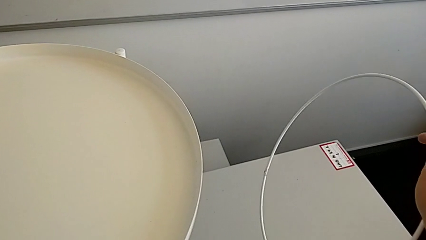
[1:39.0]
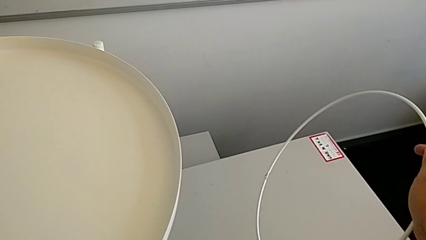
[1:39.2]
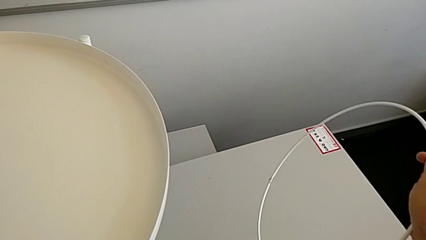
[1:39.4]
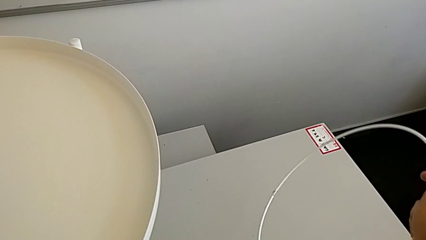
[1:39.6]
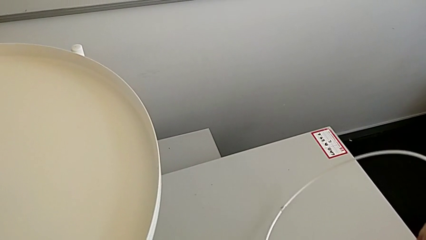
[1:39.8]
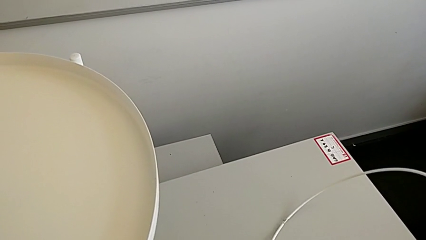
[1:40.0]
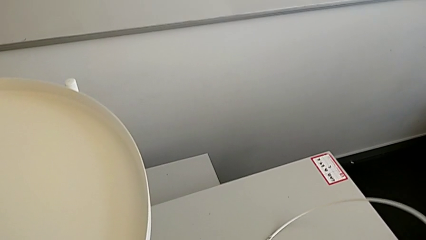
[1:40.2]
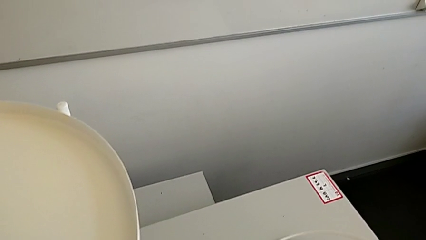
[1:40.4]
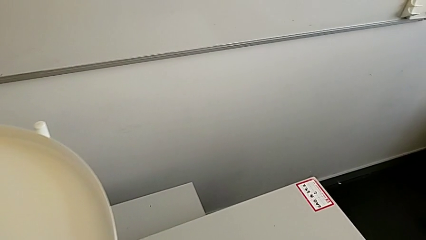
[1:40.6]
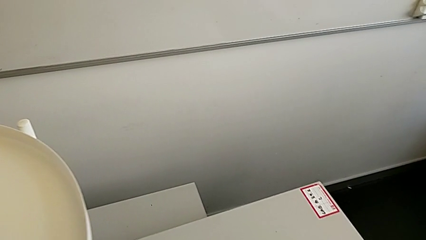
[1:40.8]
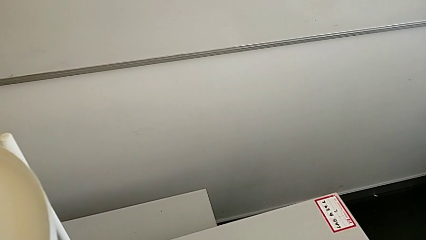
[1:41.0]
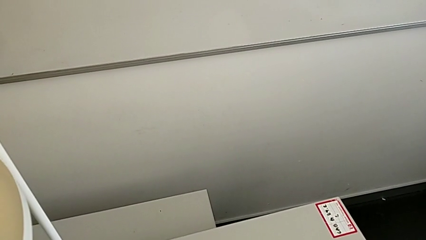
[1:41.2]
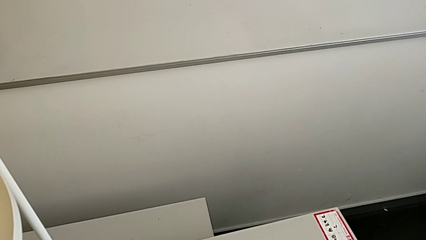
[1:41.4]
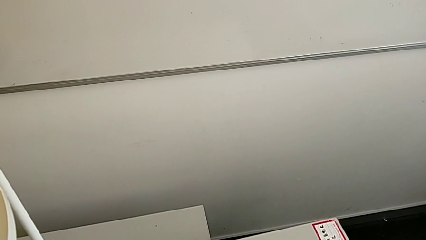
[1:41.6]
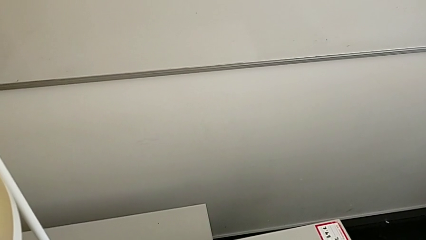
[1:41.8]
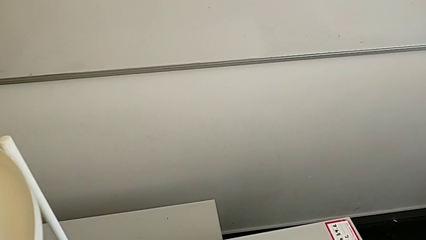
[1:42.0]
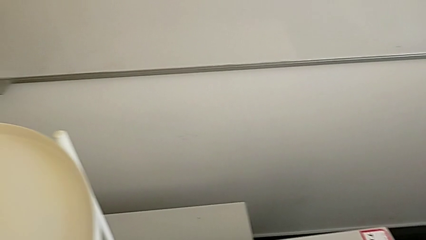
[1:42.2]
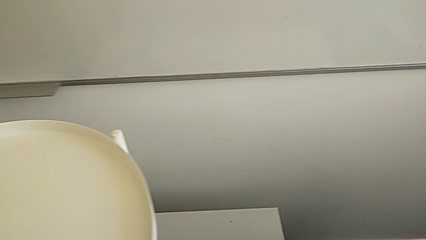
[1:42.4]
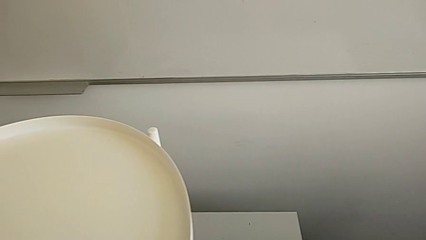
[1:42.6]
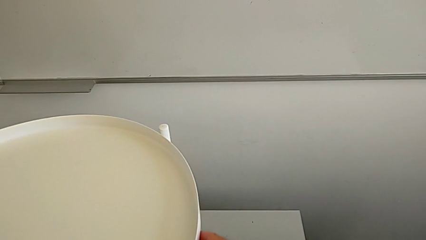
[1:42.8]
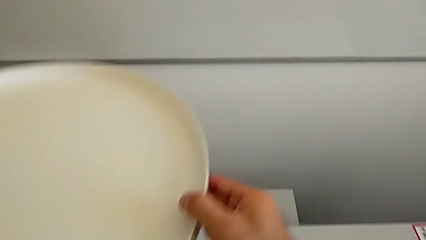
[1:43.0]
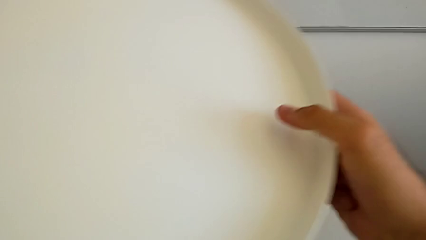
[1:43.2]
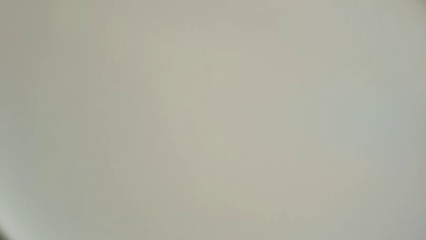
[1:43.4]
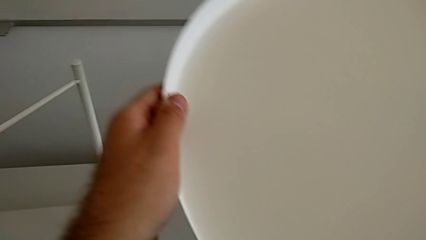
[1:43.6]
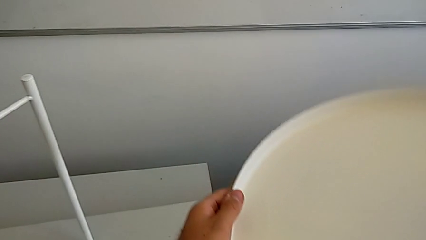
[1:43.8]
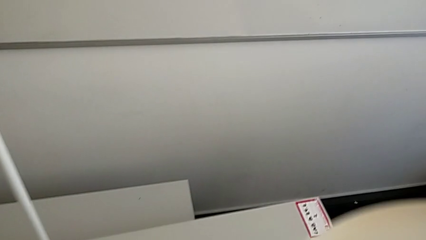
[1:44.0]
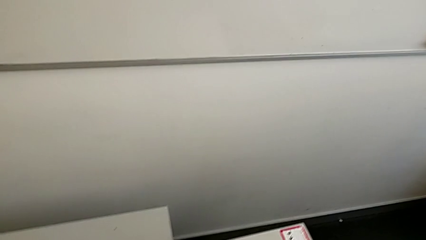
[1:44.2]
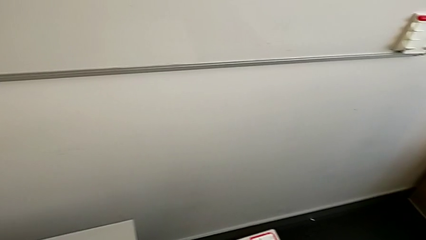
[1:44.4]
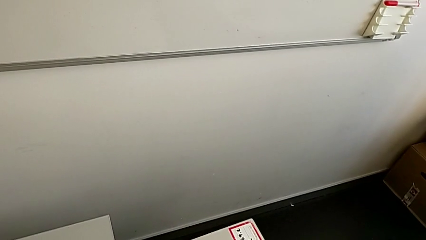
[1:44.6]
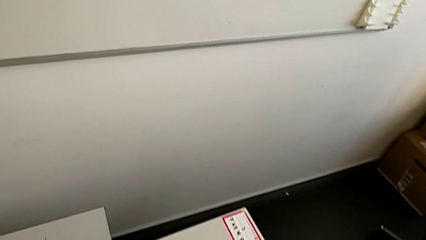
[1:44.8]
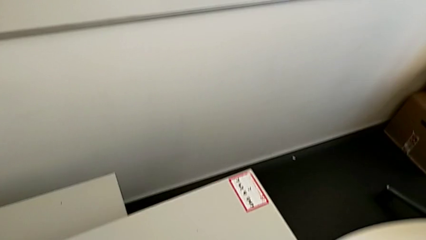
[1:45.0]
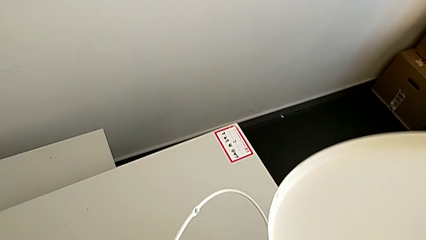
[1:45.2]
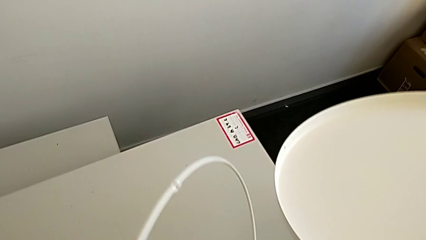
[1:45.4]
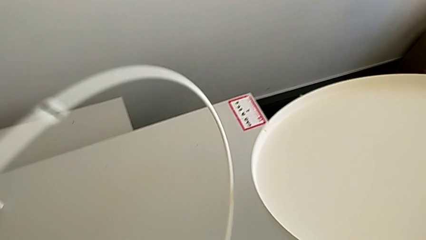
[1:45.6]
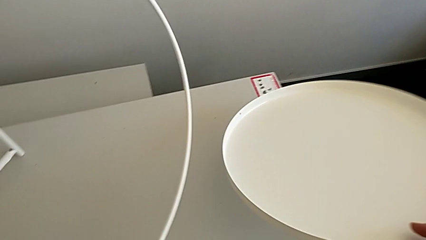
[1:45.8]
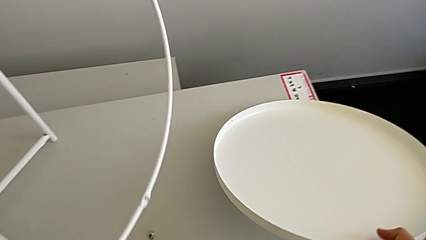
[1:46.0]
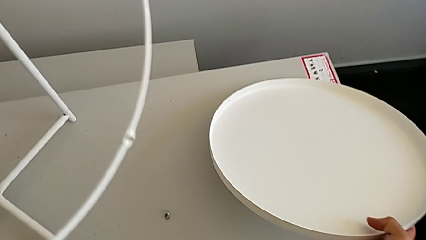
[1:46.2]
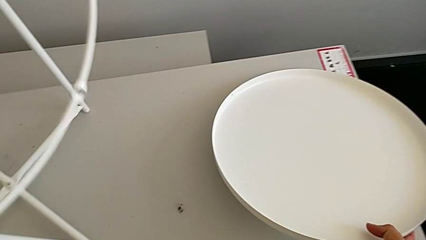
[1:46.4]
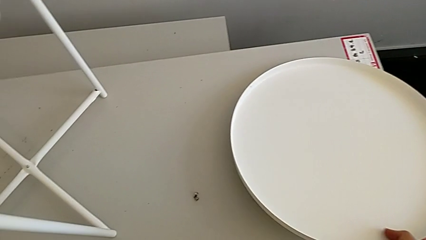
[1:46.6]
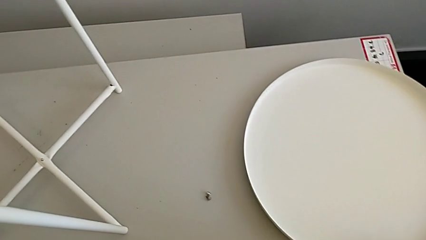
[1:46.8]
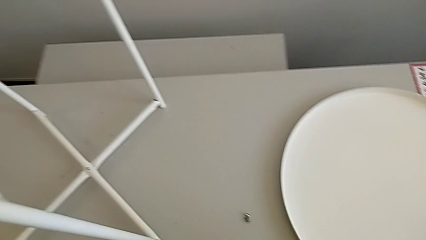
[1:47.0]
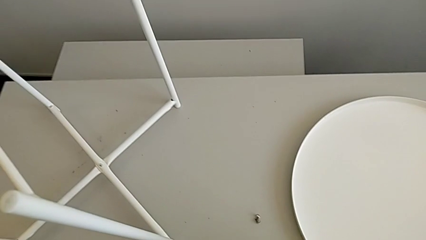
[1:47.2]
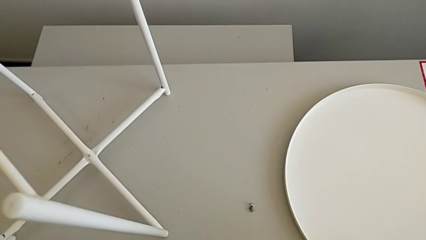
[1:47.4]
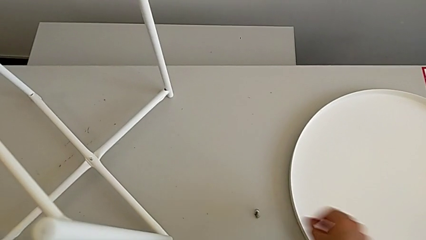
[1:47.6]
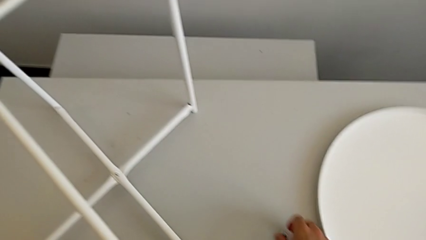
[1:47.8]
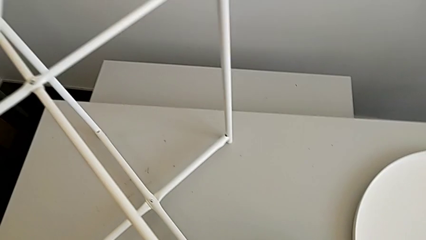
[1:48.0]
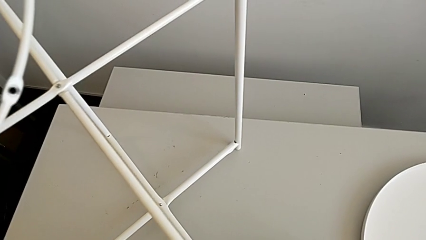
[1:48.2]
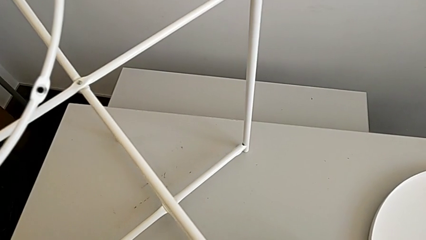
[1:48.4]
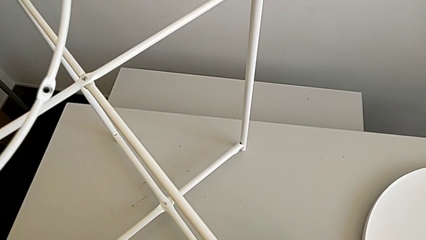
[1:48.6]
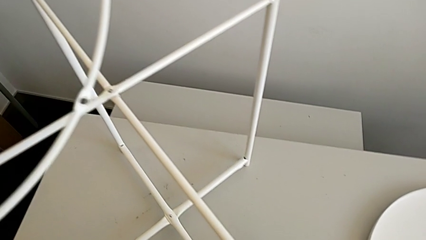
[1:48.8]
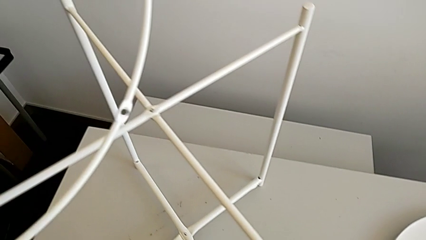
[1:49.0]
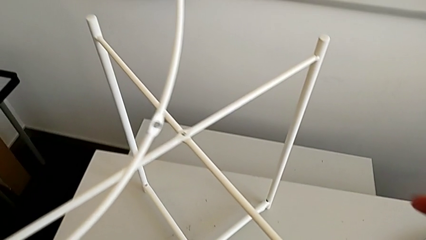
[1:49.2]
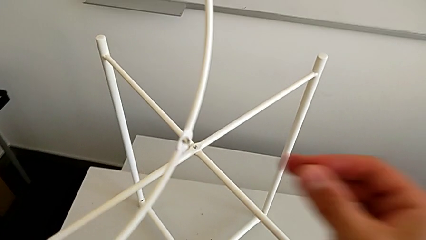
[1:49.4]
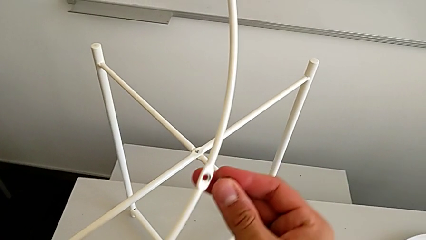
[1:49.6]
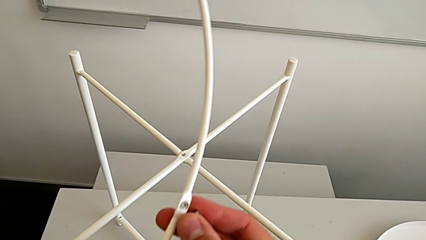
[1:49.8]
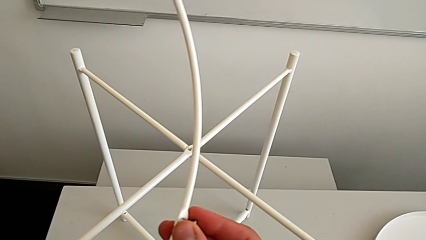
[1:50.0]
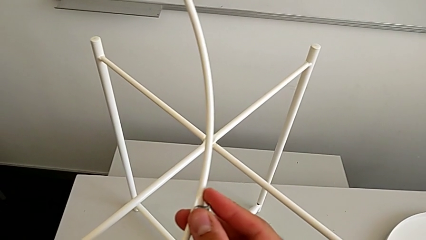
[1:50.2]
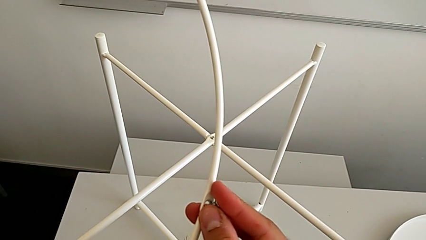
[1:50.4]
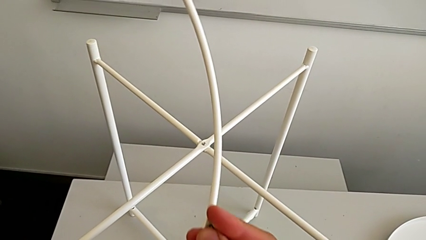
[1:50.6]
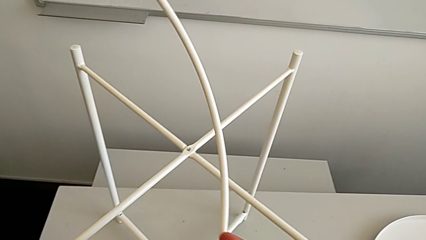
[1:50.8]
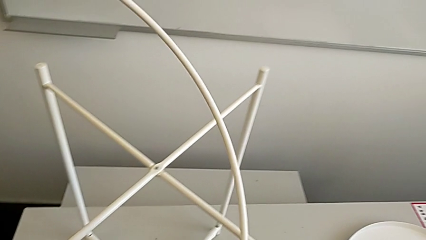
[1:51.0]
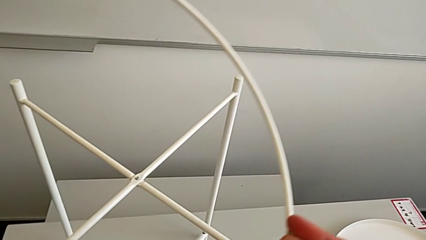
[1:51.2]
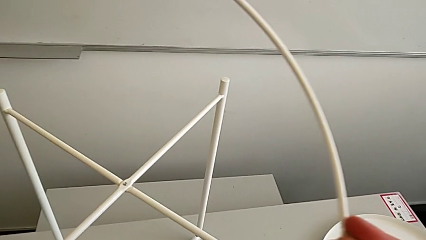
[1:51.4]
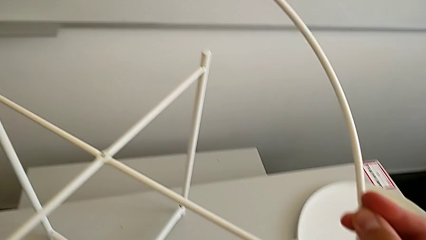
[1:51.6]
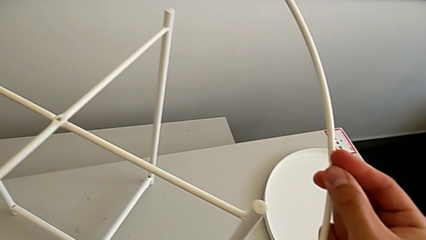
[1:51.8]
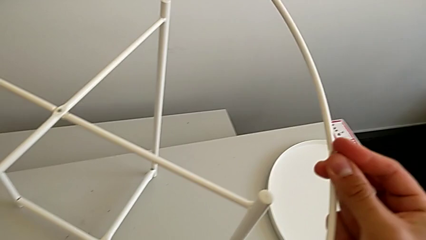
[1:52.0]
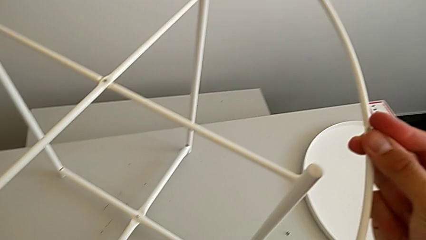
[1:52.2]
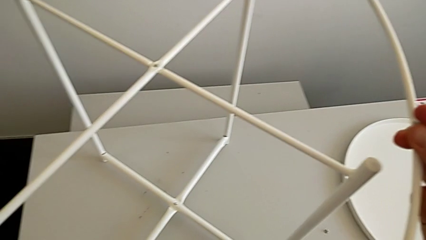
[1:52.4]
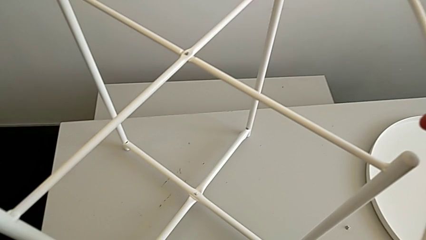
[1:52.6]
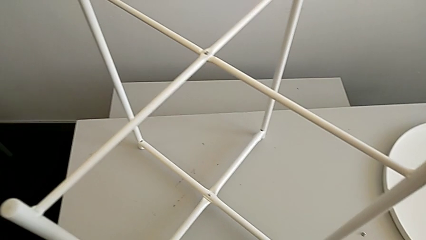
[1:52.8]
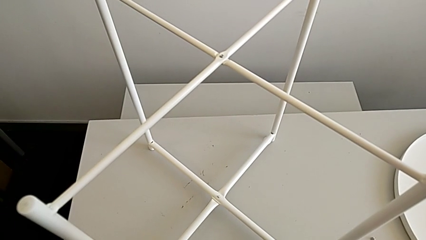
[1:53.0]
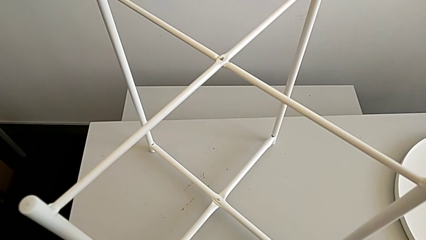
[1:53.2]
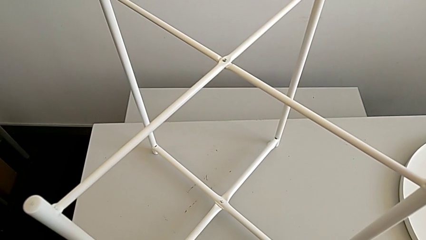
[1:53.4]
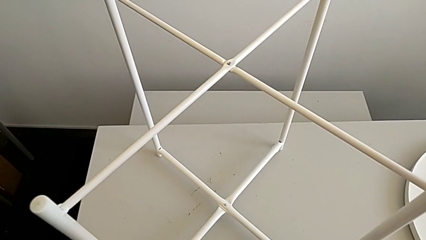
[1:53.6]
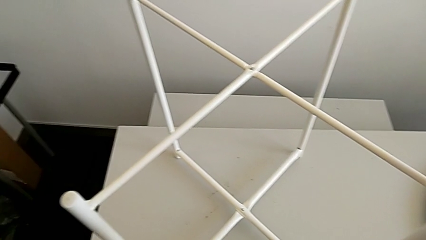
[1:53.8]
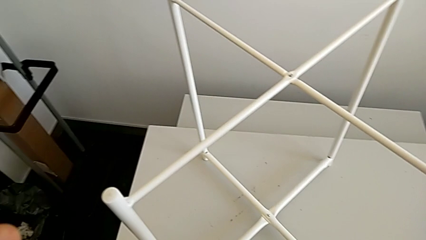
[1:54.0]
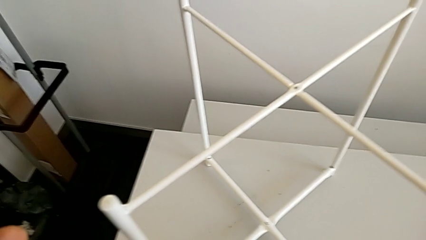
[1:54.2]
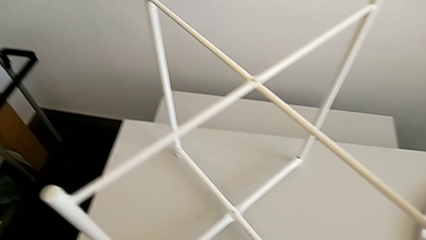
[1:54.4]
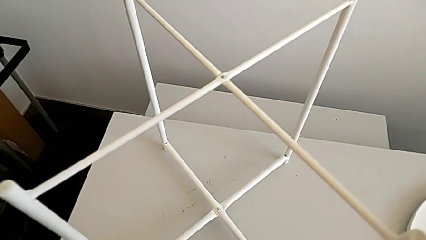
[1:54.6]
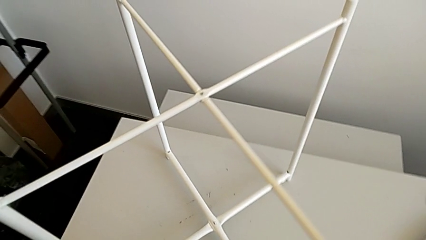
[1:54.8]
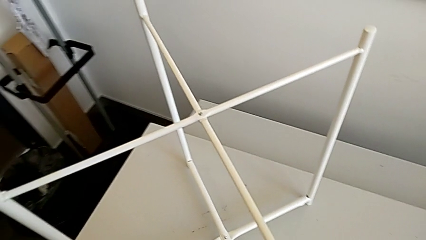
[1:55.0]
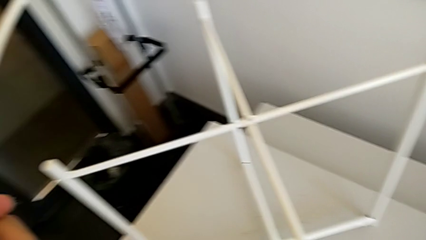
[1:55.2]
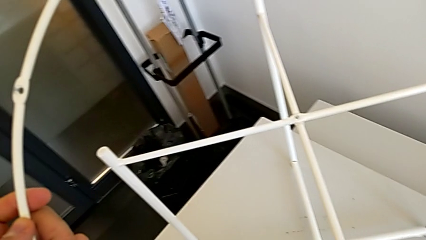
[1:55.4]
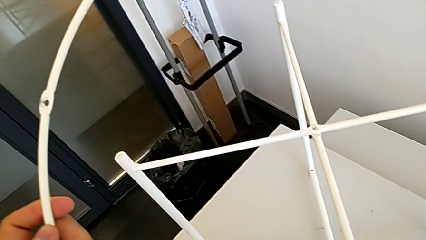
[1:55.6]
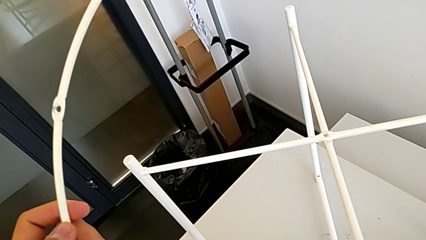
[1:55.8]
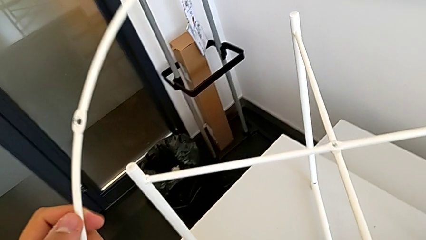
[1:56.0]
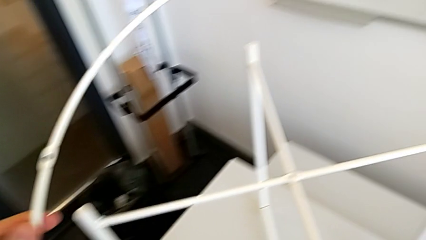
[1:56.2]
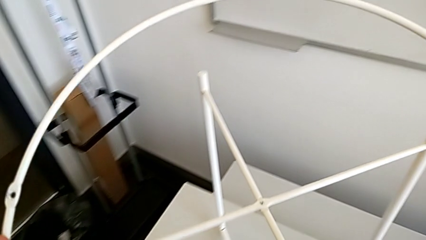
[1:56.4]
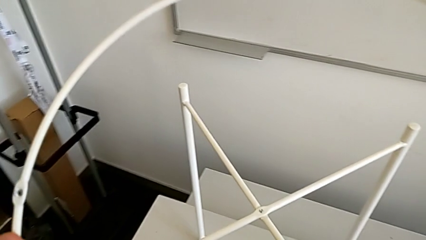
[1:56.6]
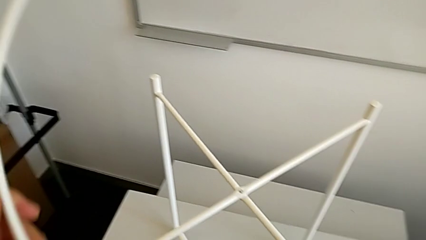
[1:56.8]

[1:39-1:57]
The camera wearer is inserting the circle on the legs. They place the circle, grab the tray, grab the circle, place the tray, grab the hex socket head and insert it. They wrongly hold the circle.
